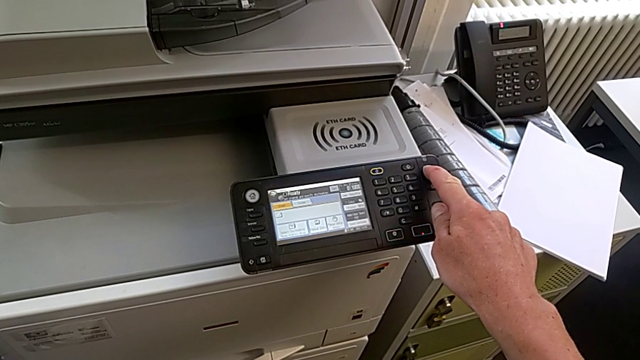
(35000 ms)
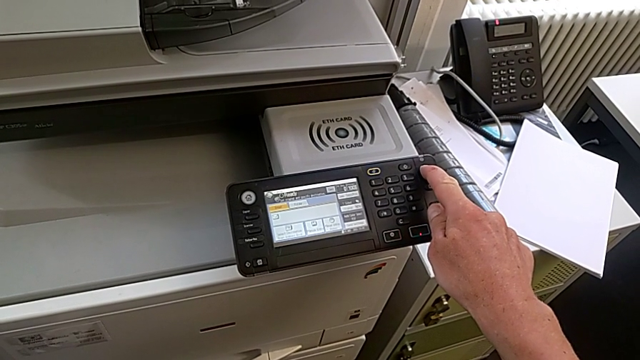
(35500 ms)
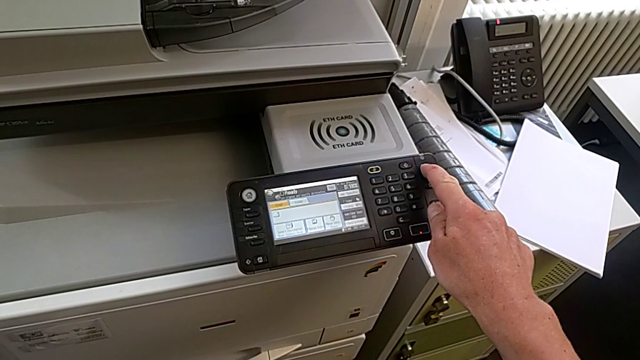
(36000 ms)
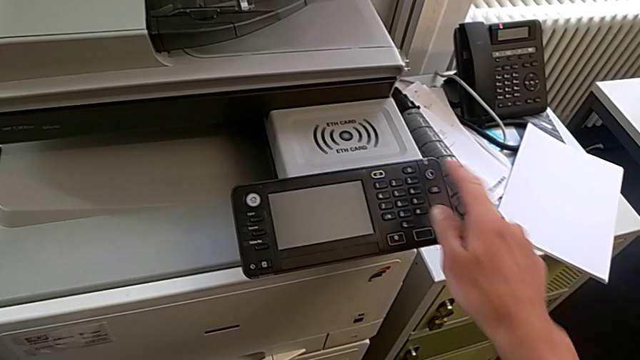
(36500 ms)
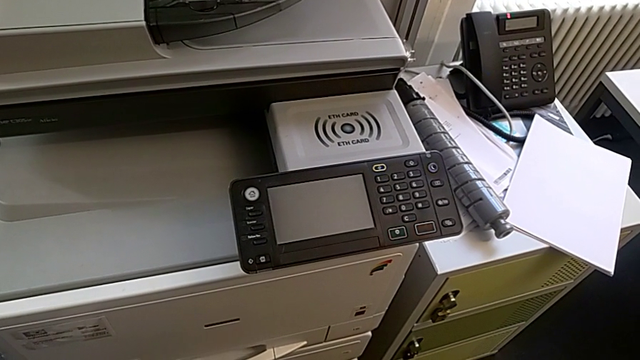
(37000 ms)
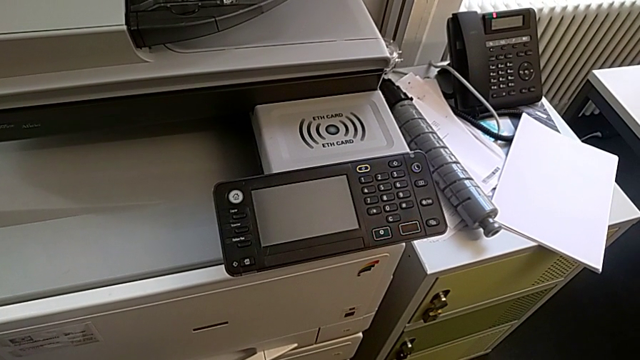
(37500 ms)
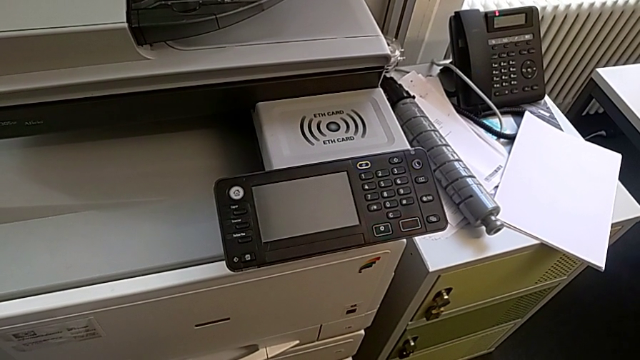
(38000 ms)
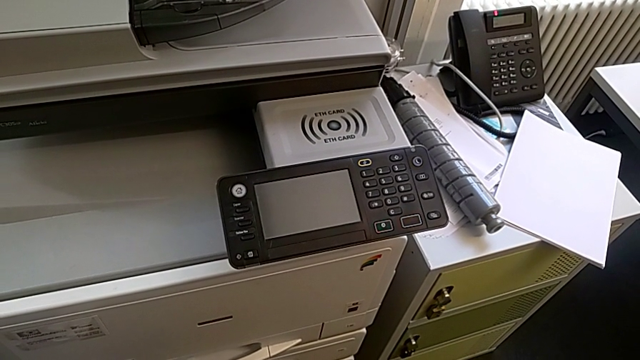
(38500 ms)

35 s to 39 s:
The camera wearer is turning off the printer. They hold the purple button.

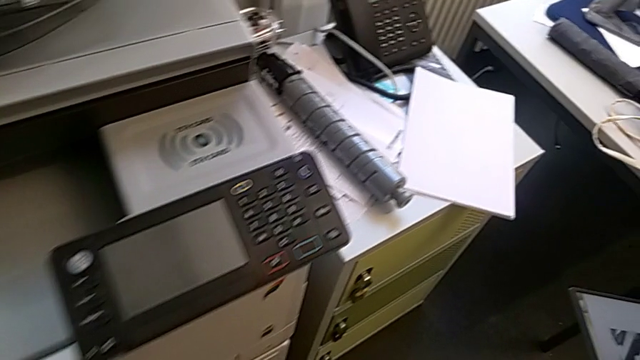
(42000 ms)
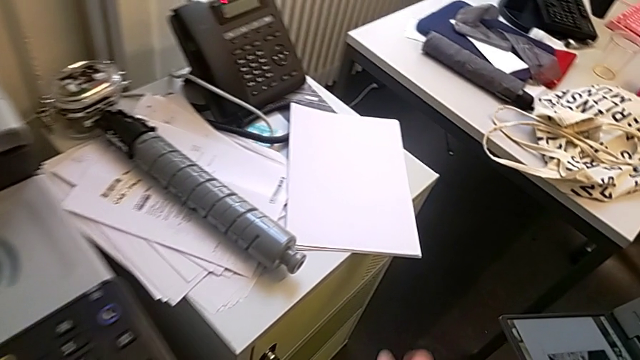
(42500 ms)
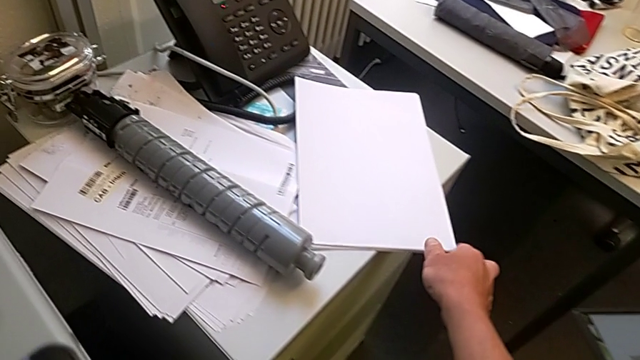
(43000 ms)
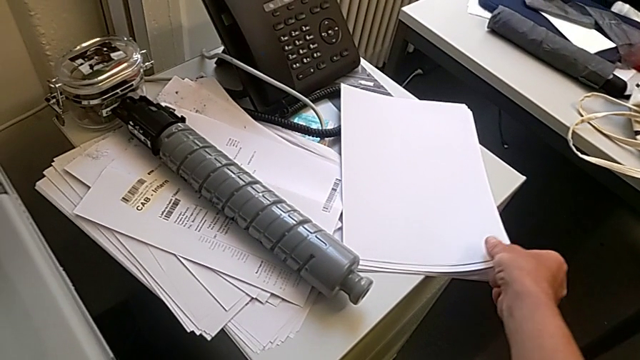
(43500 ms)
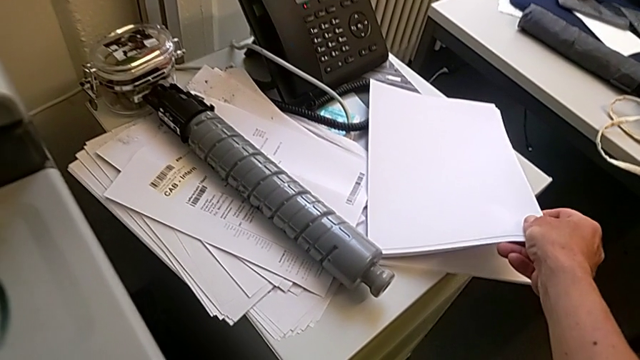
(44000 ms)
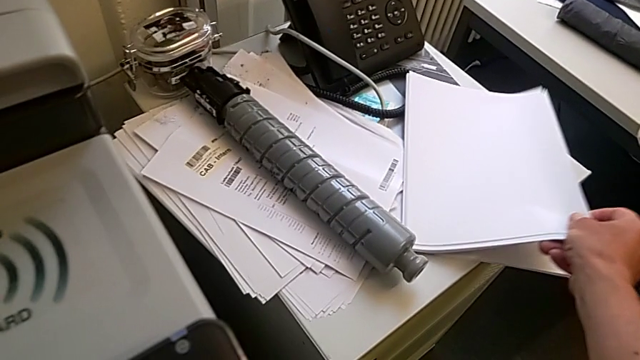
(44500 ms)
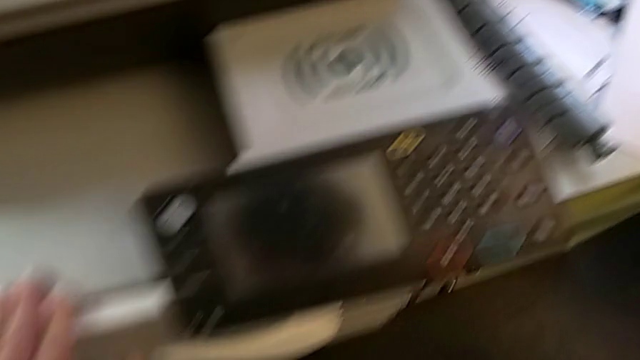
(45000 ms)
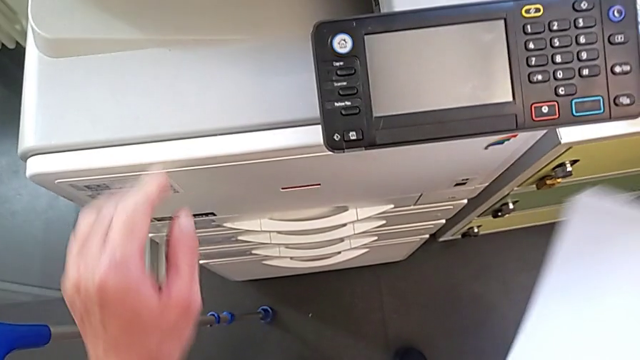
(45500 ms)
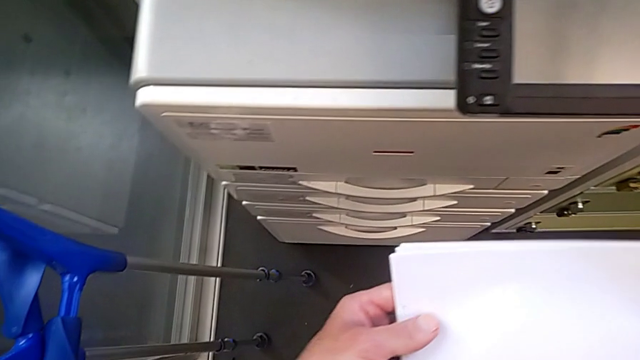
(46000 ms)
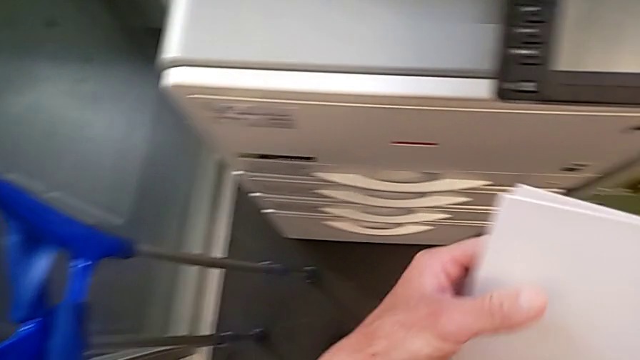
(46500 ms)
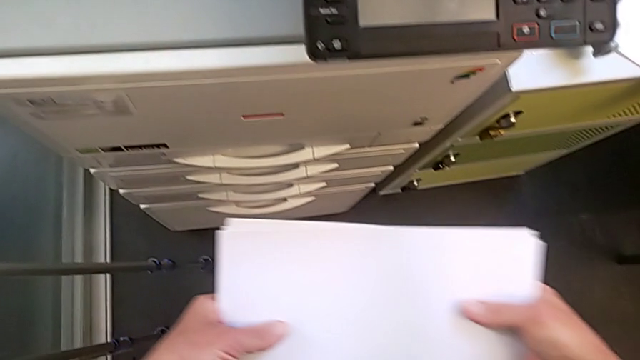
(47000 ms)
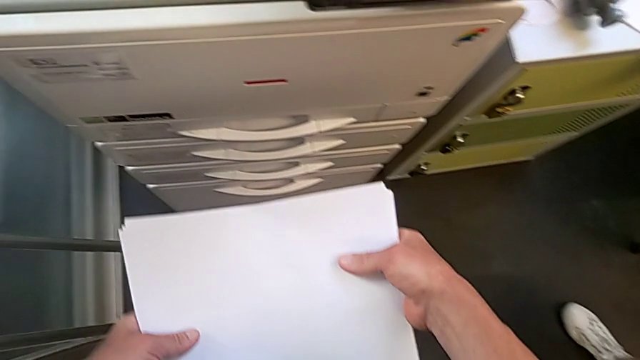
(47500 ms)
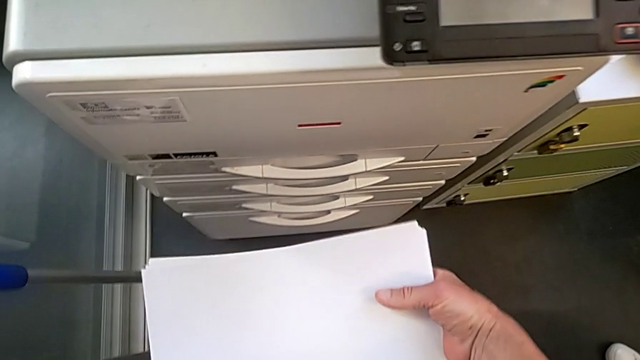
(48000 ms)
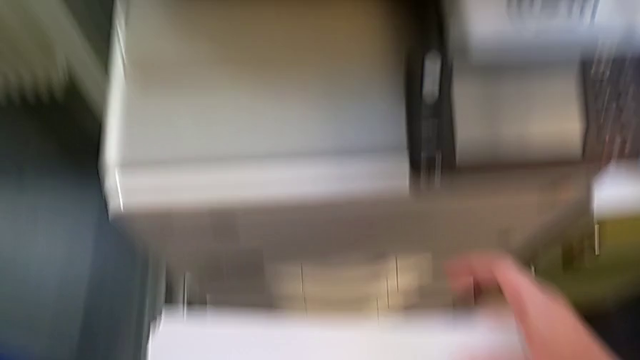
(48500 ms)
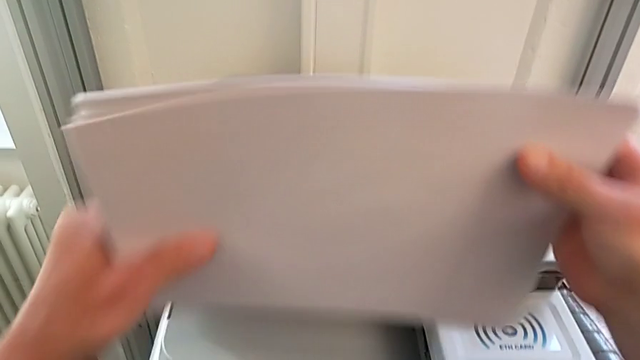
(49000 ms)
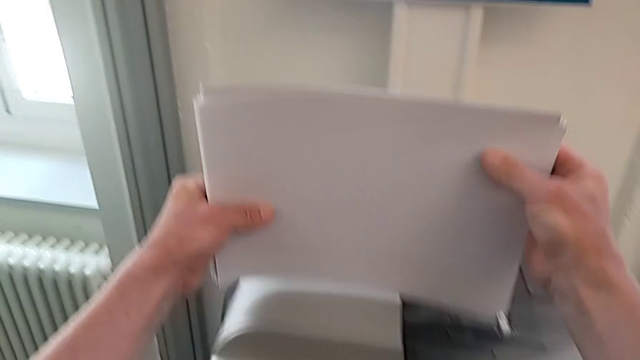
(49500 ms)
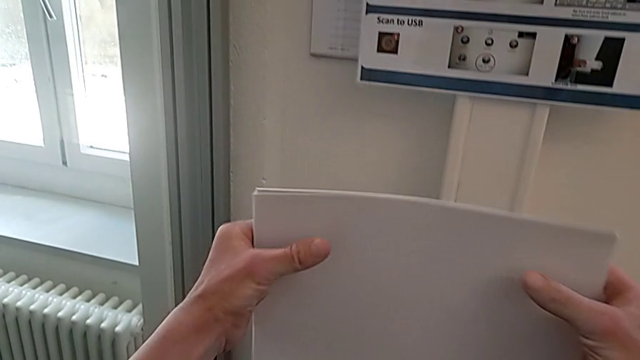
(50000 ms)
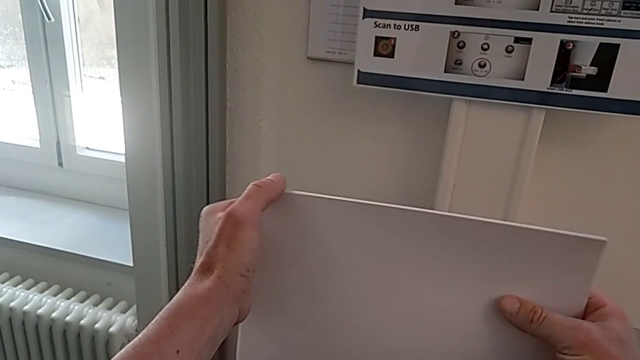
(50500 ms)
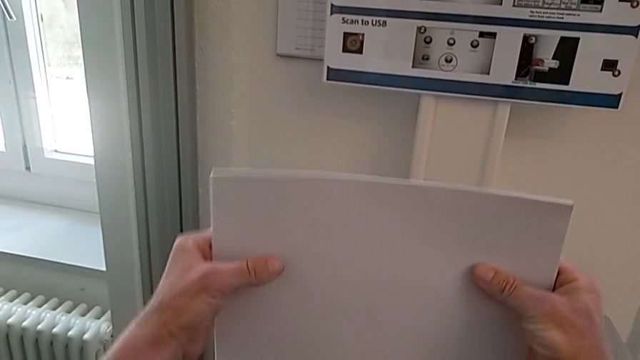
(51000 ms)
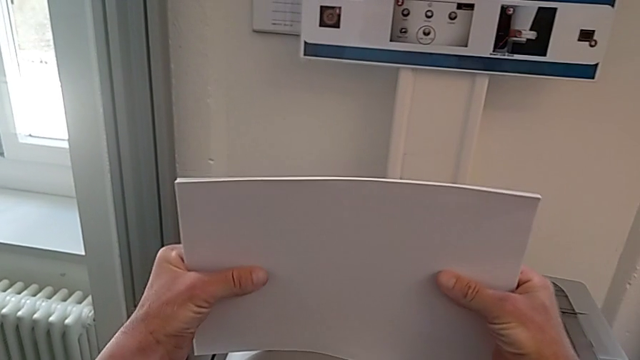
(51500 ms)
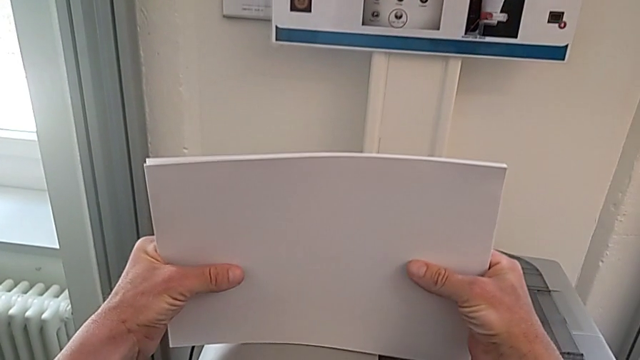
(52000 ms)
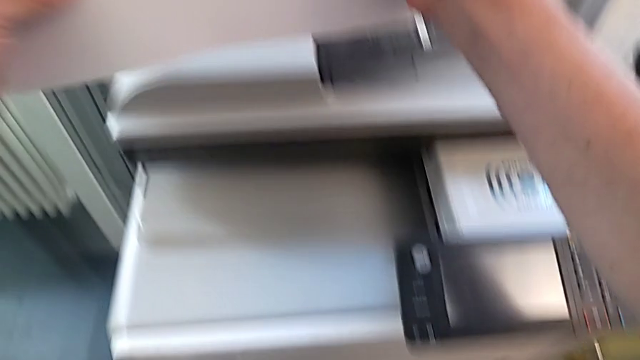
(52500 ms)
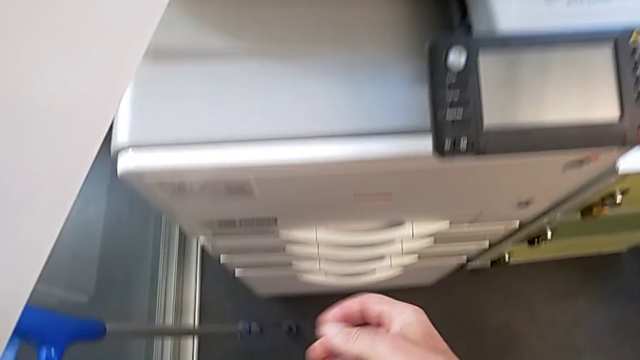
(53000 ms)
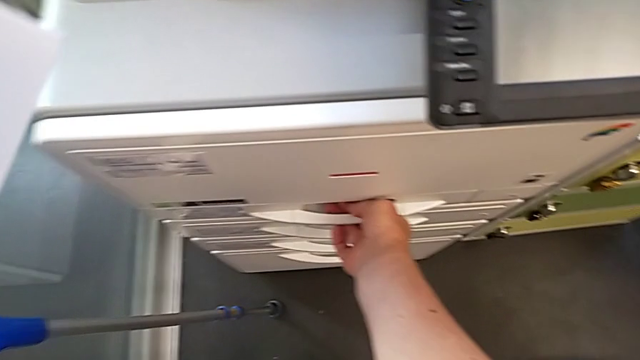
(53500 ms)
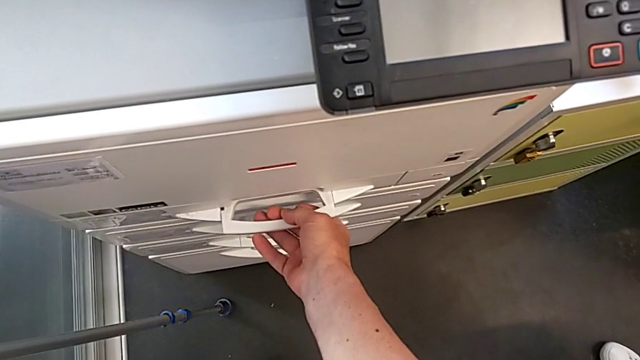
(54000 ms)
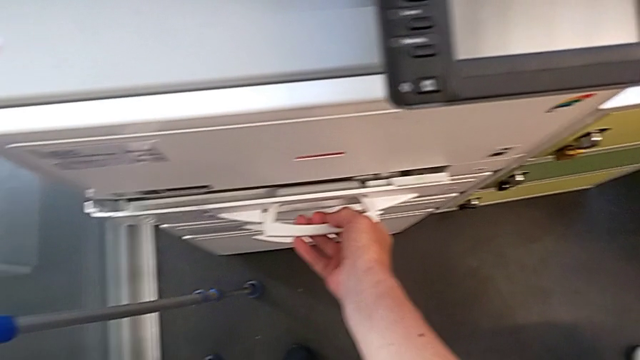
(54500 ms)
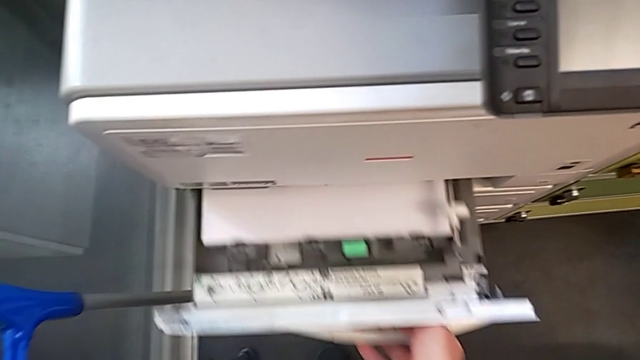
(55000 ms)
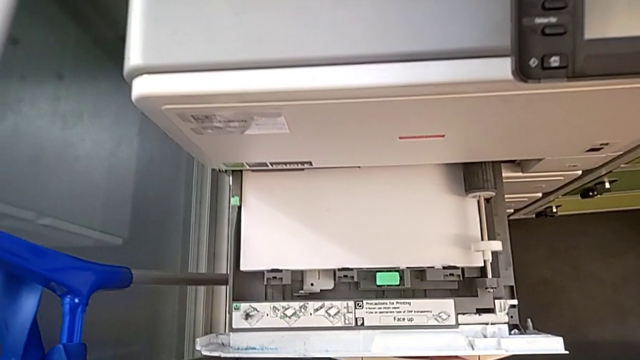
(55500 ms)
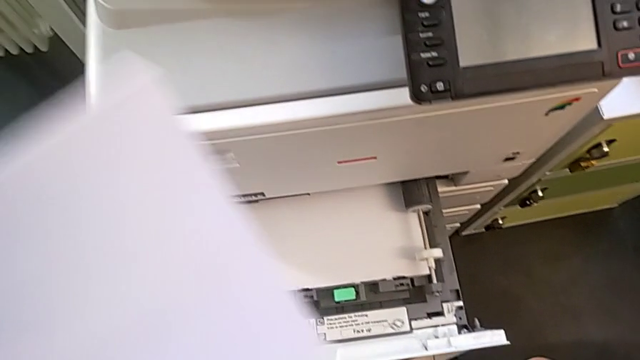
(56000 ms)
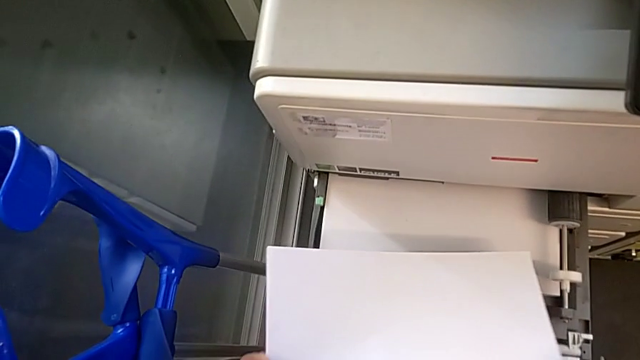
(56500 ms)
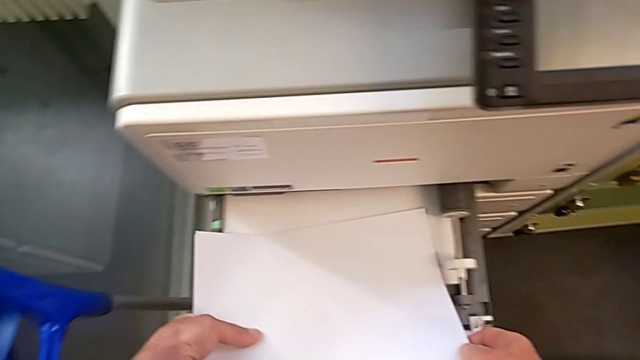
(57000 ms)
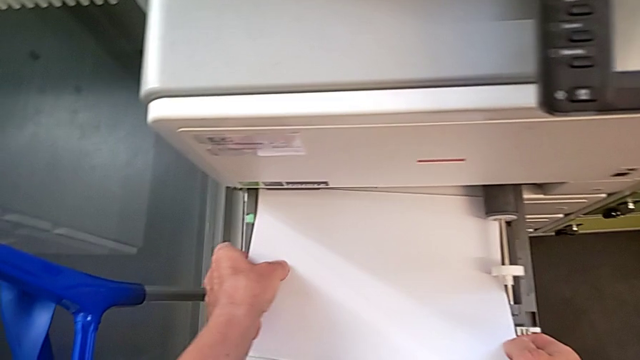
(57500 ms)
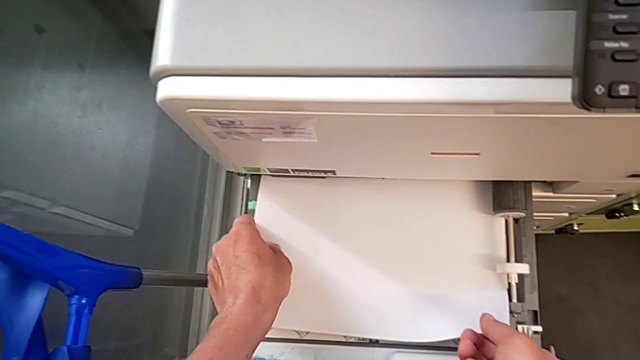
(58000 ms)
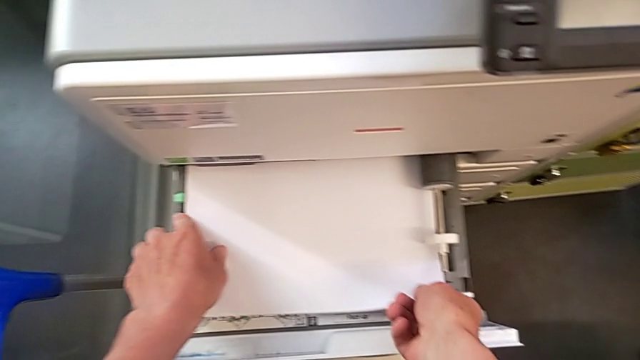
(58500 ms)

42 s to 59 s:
The camera wearer is loading a stack of papers. They grab the paper stack, lift it, align it, lift it, align it, open the paper tray and begin to insert the paper stack.
